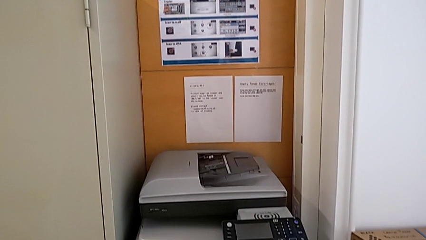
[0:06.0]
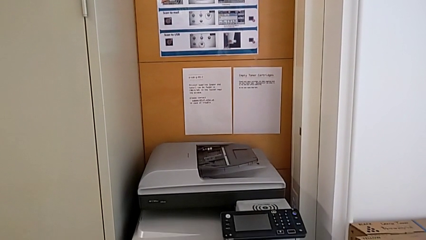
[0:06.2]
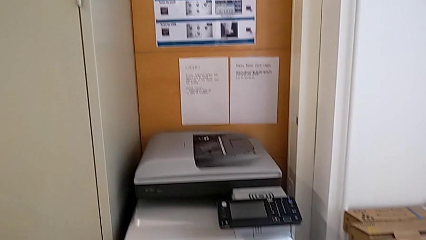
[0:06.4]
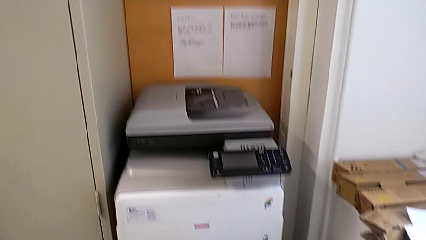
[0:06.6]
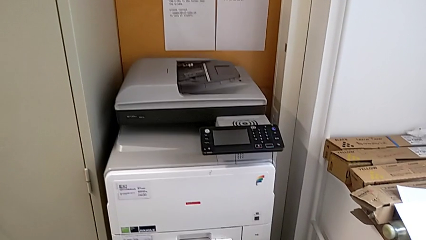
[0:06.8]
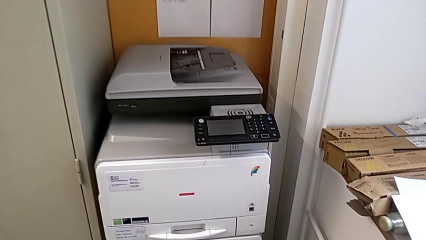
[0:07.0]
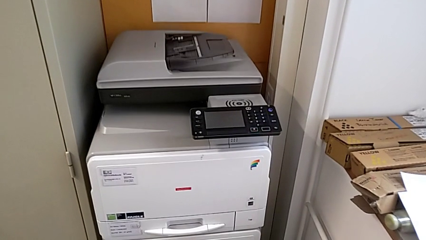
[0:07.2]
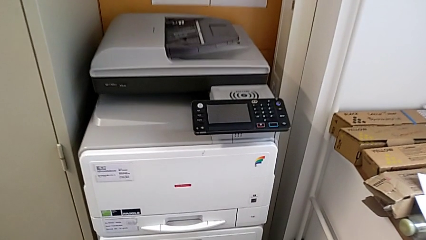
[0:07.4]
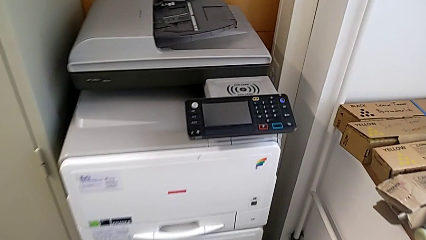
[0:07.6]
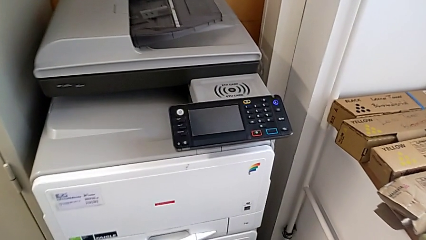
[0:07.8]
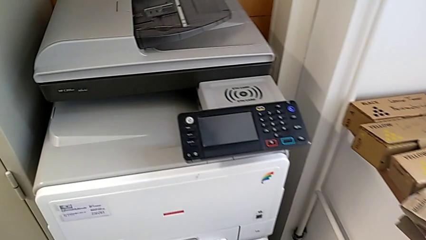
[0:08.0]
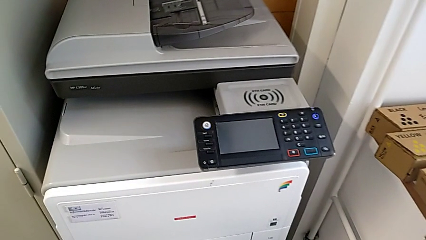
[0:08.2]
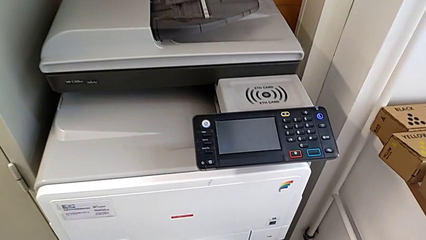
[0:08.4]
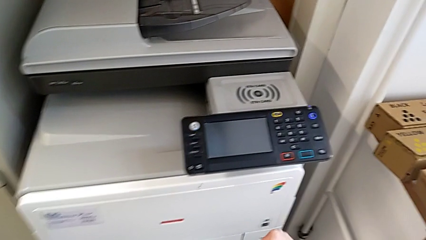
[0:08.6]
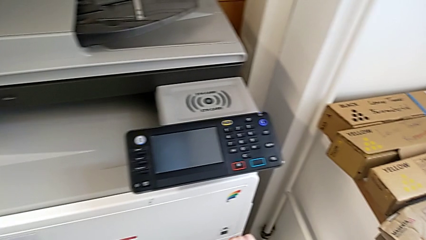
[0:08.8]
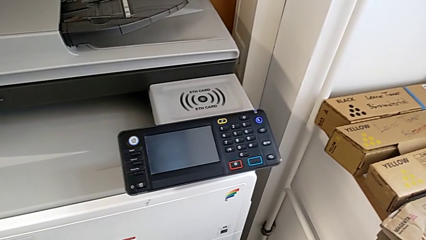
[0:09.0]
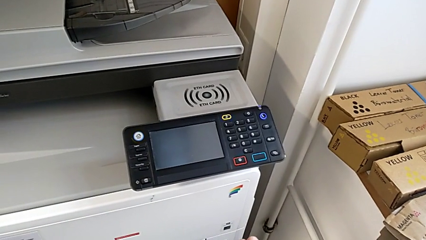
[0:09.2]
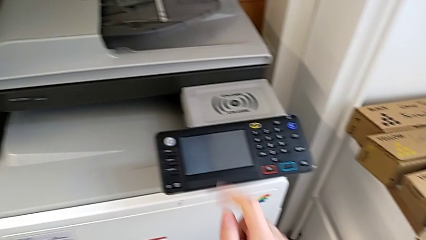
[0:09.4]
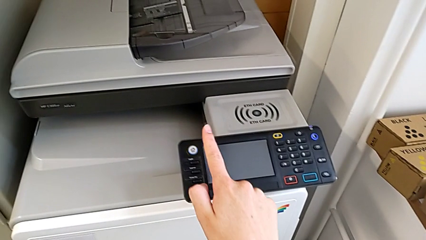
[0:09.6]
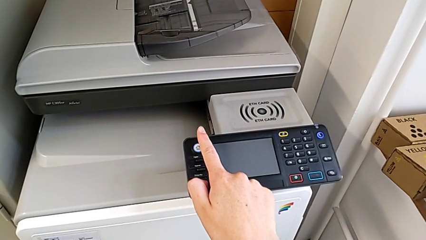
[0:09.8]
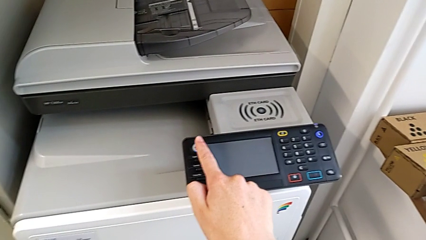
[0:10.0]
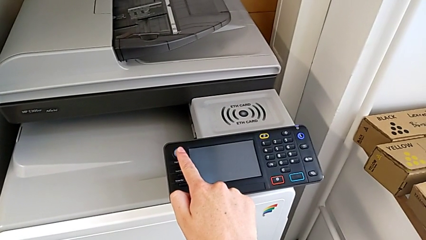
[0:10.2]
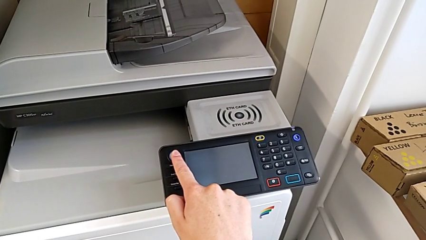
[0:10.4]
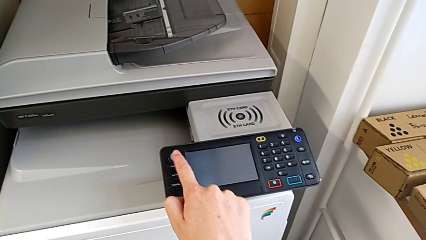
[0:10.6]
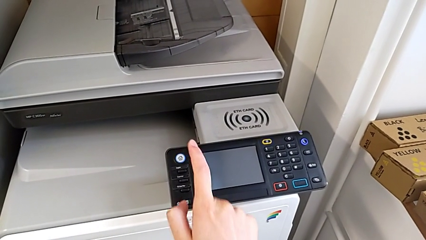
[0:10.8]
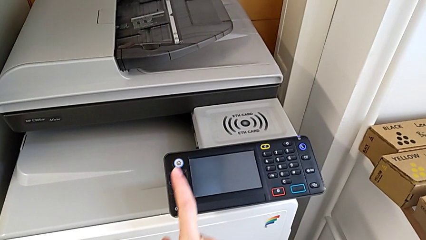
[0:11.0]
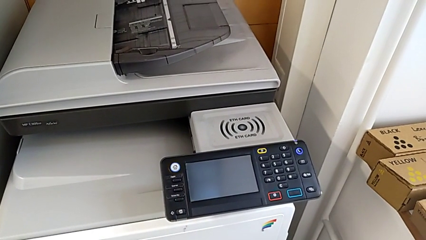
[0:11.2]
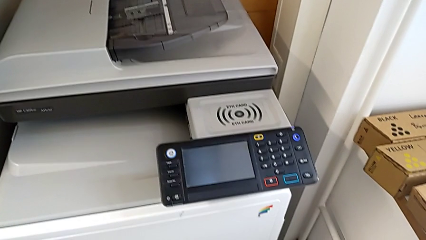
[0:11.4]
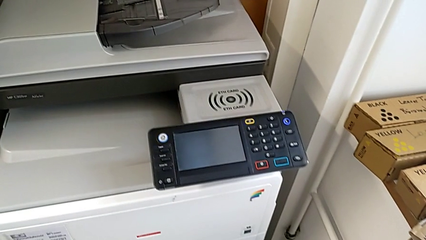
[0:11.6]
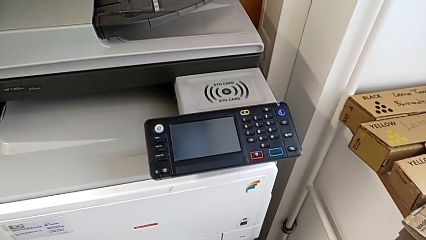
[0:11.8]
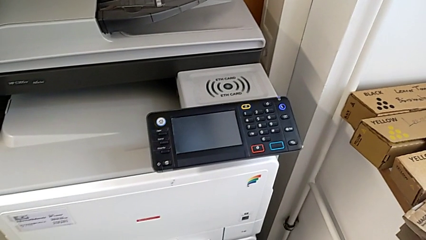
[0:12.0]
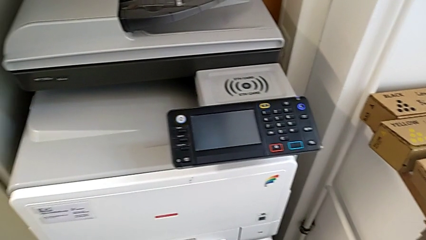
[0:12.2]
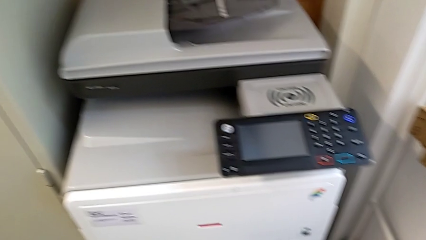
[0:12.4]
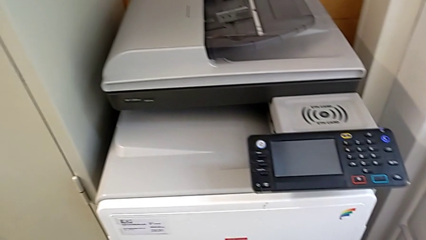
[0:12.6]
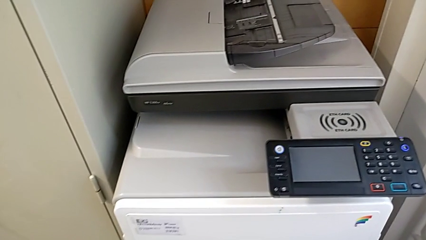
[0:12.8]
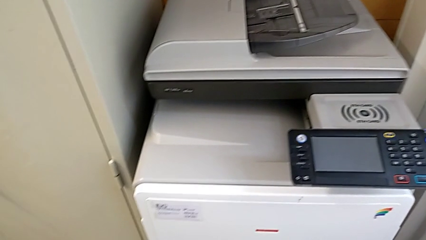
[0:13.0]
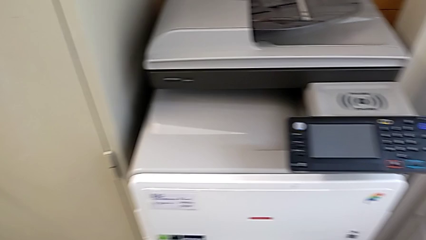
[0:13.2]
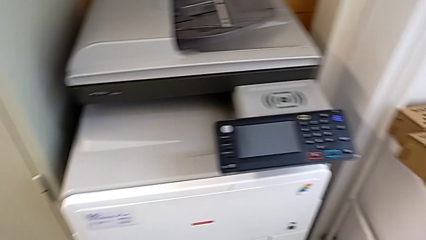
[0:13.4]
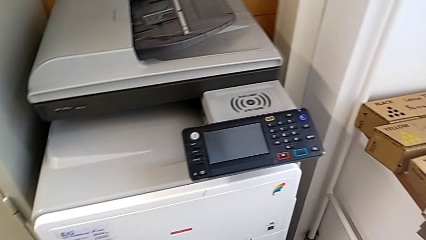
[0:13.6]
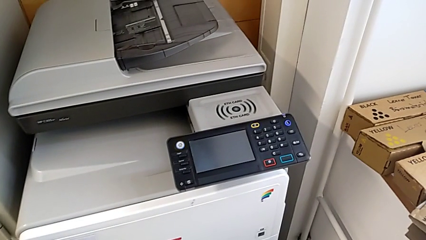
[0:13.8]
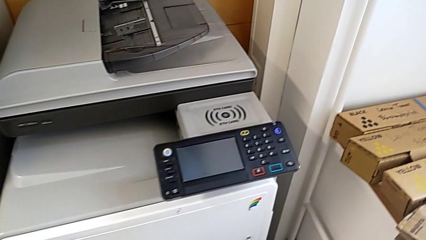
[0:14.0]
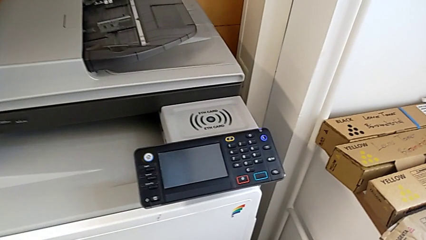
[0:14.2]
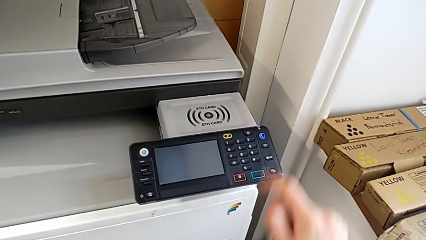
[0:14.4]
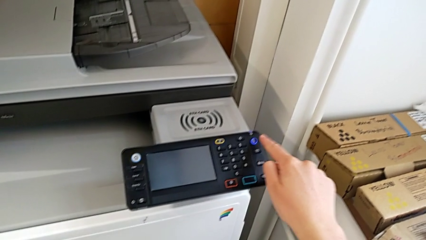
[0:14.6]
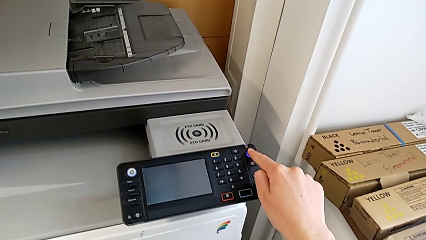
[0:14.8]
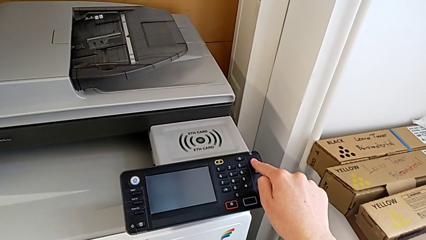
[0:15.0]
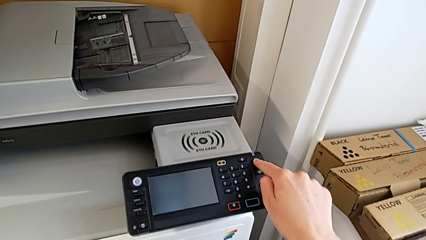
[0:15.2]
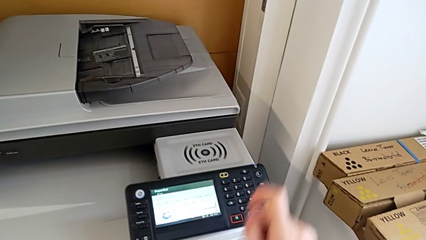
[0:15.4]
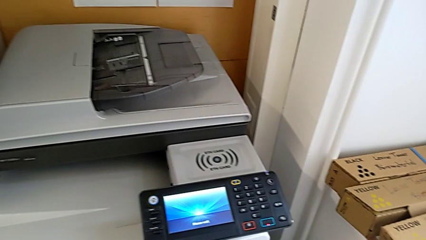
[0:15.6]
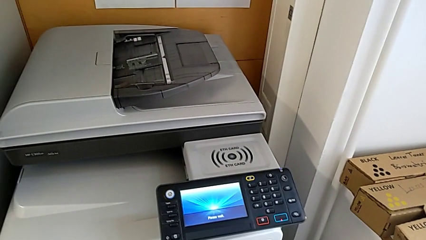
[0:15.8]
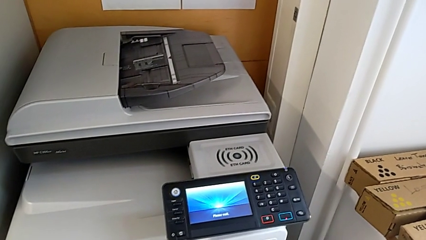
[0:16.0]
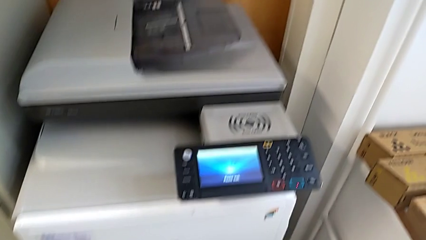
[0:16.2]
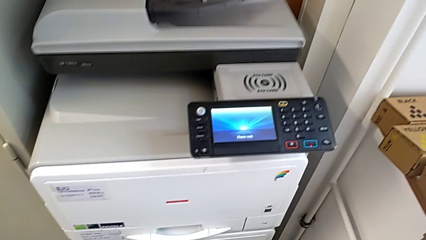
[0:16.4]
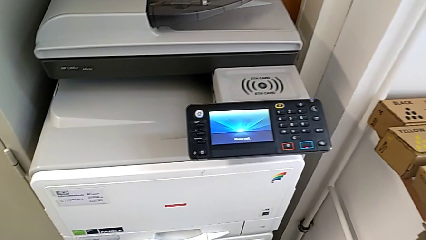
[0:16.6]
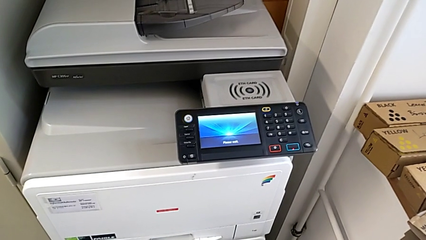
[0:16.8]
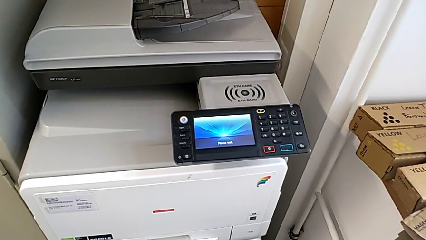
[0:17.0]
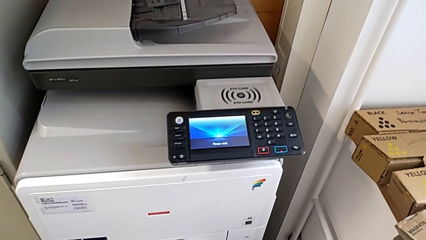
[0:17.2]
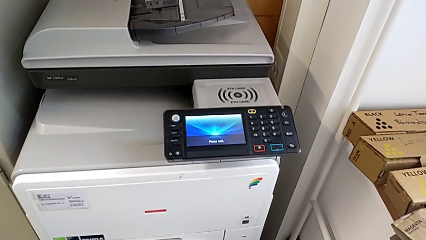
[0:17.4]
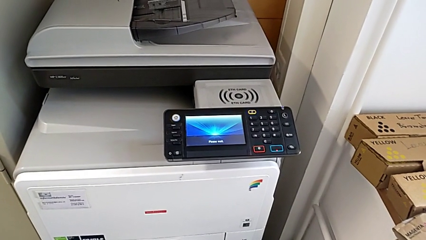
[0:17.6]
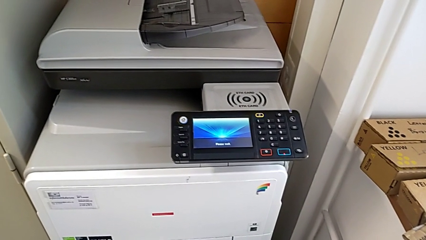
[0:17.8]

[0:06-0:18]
The camera wearer turns on the printer. They wrongly press the white button and press the purple button.

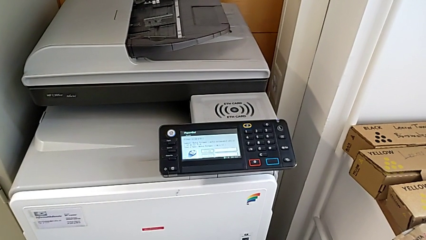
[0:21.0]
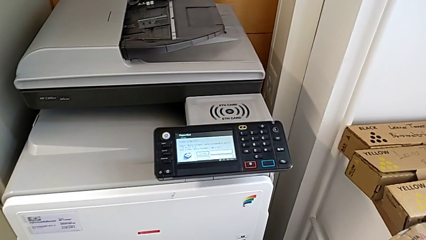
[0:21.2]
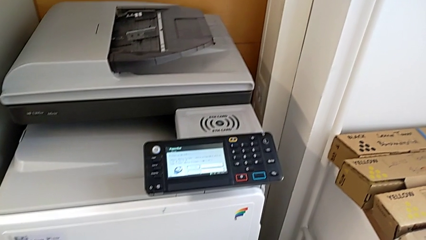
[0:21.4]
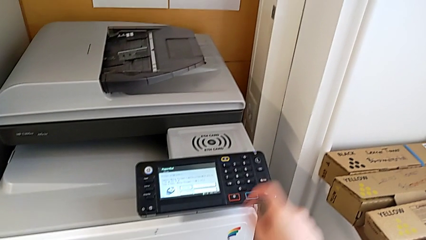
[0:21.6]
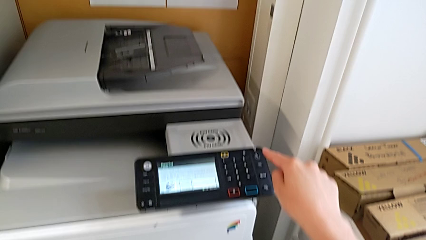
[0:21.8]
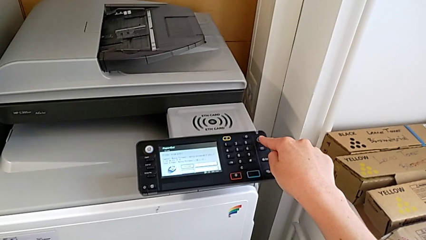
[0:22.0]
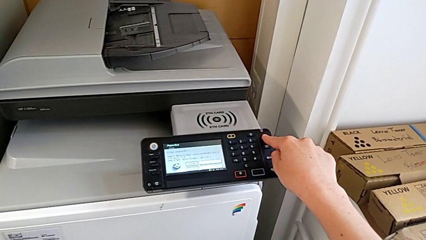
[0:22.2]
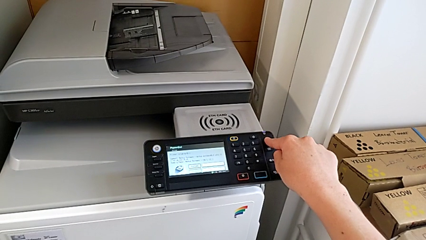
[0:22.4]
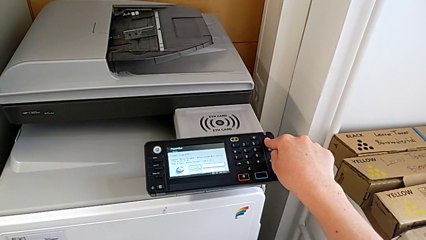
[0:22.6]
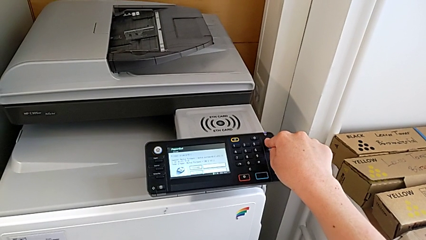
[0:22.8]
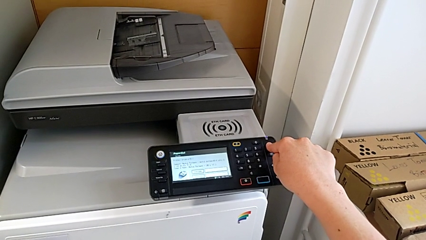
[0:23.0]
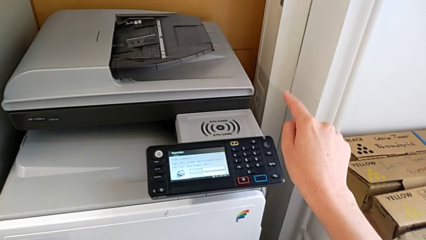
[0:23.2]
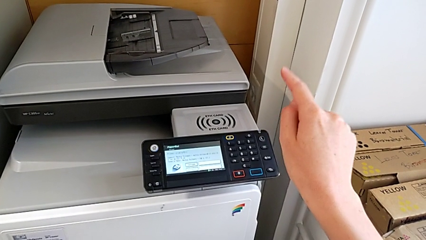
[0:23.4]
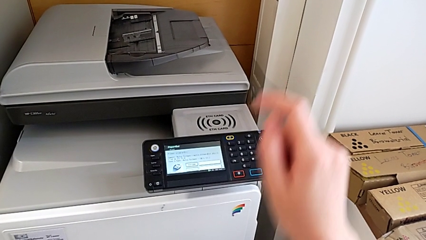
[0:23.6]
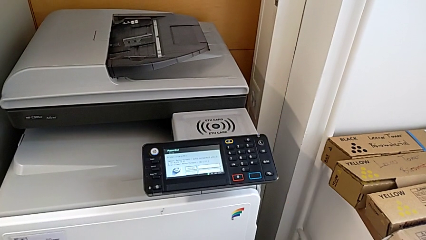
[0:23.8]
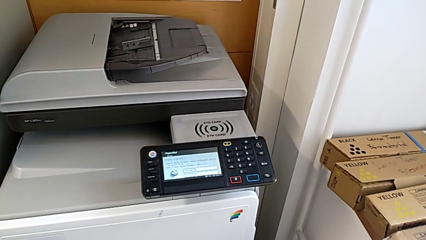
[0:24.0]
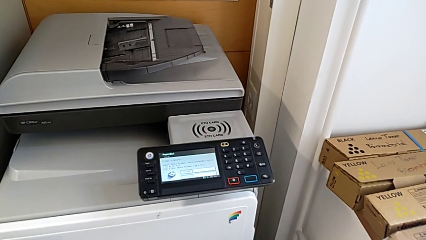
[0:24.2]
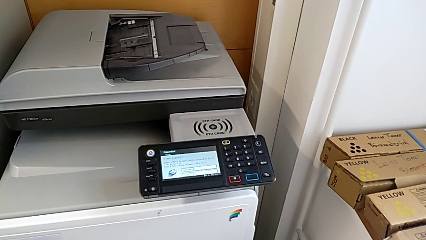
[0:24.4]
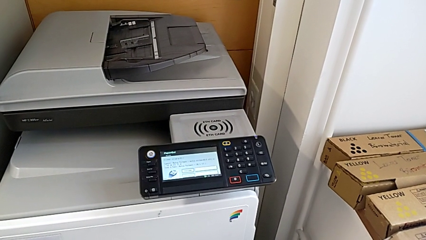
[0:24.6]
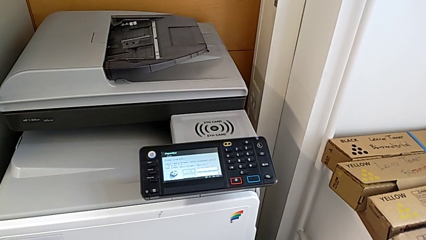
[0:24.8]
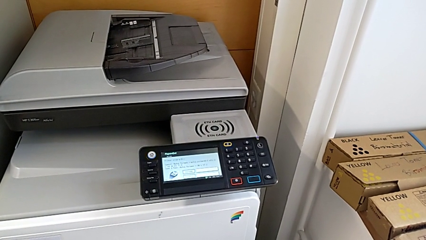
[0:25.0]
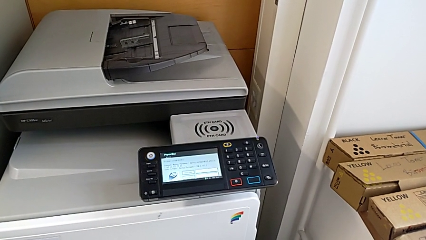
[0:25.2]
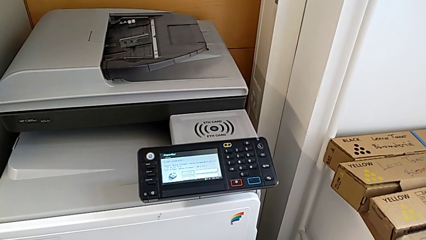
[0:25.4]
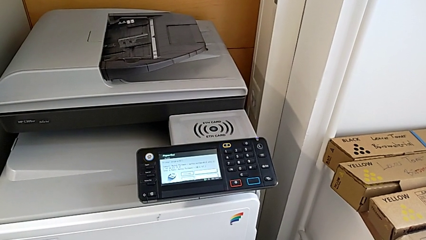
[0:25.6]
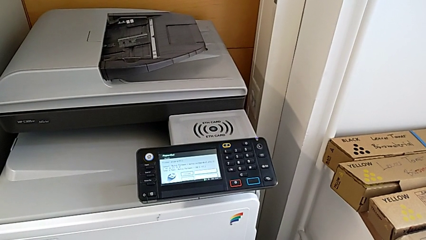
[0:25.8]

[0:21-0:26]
The camera wearer turns off the printer. They approach the purple button and press the button.
